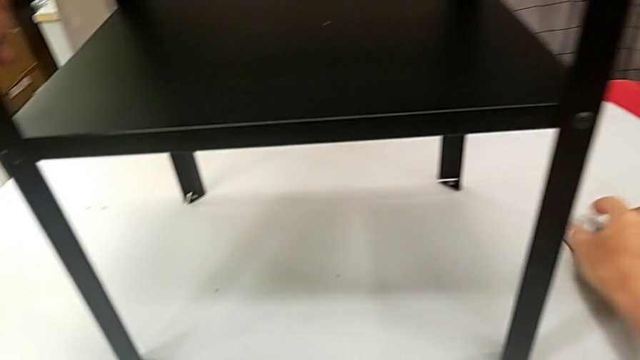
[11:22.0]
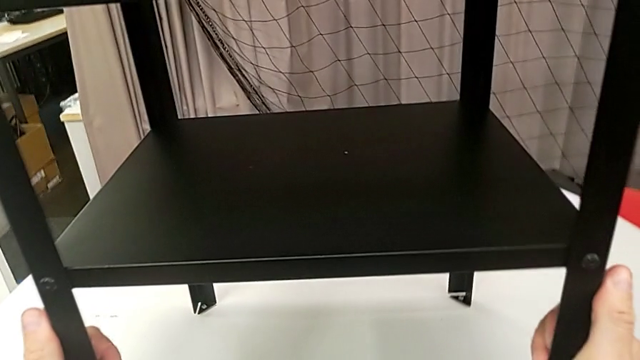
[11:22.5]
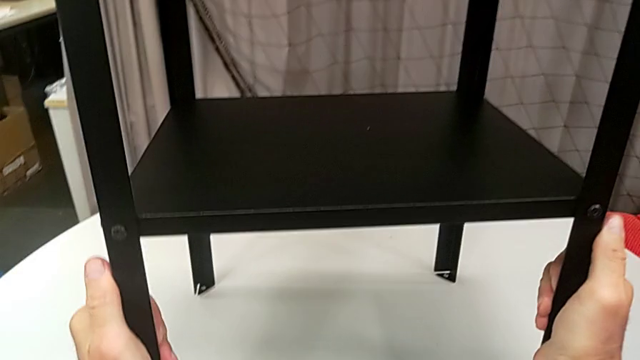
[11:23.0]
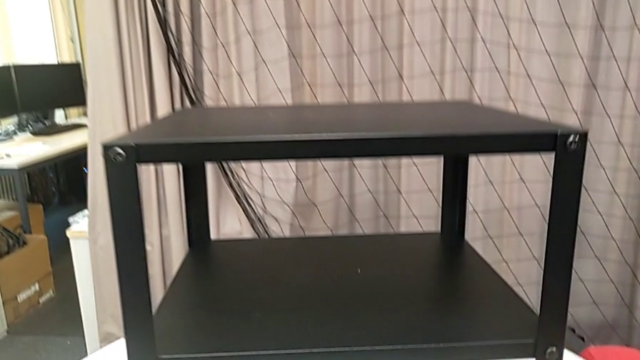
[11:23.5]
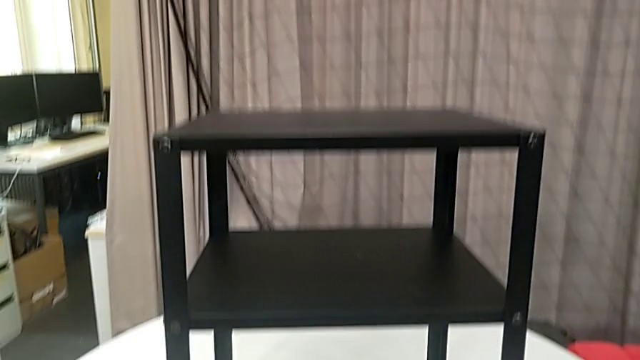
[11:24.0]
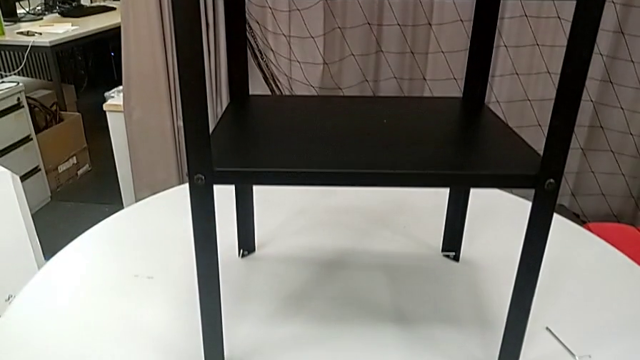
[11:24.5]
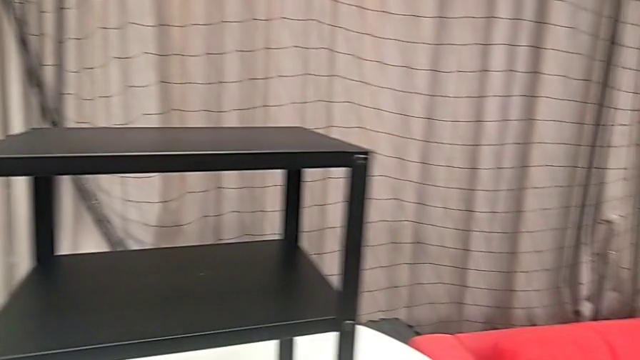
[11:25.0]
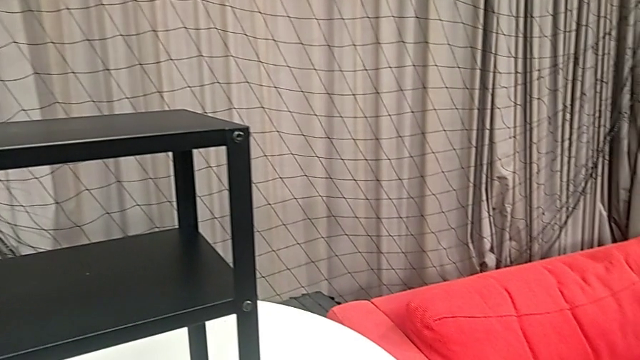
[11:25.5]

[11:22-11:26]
The camera wearer is assembling the top tray. They grab the nightstand.
